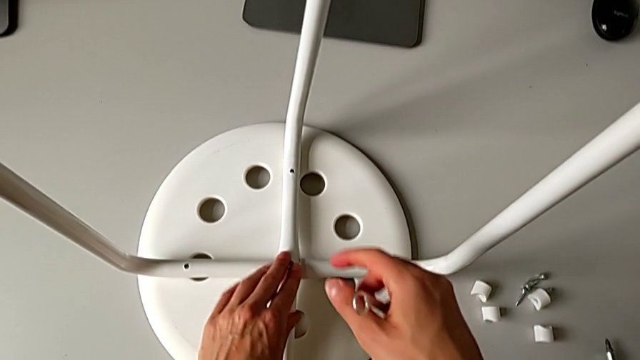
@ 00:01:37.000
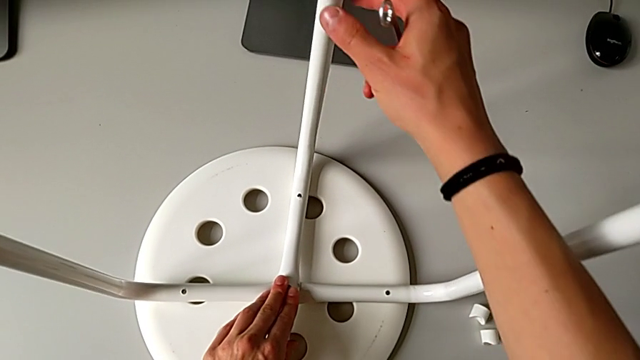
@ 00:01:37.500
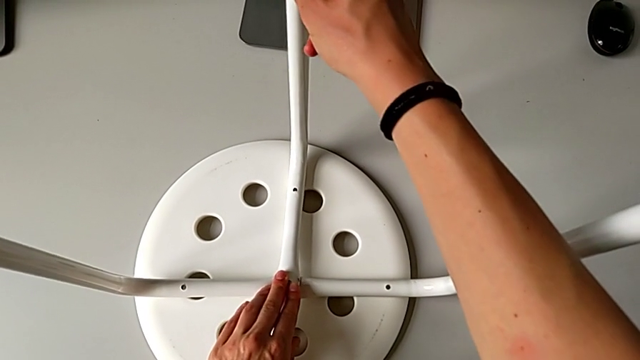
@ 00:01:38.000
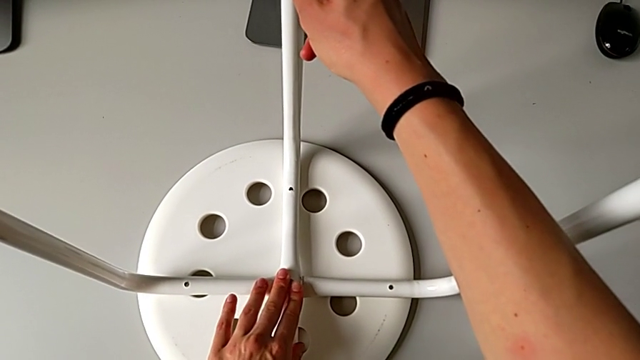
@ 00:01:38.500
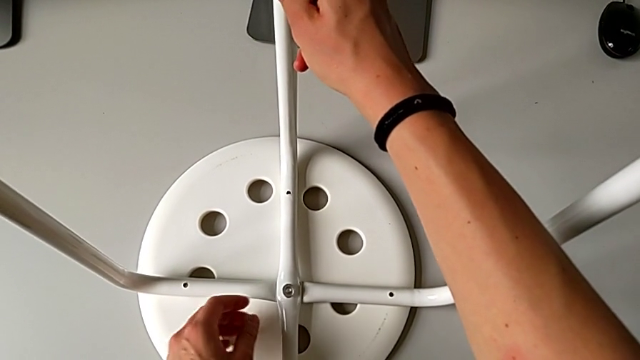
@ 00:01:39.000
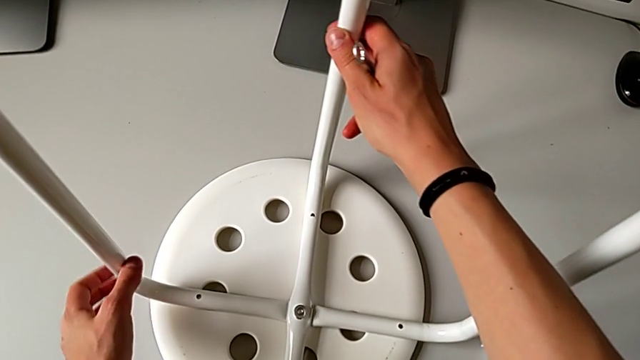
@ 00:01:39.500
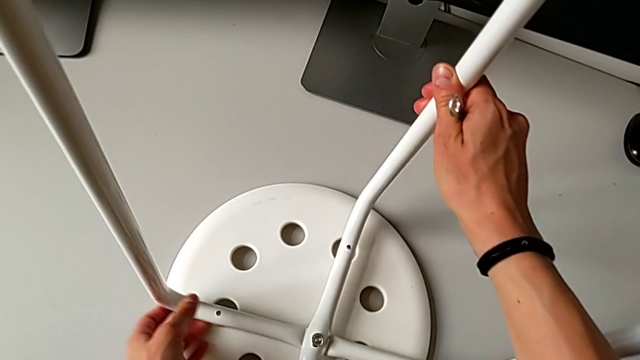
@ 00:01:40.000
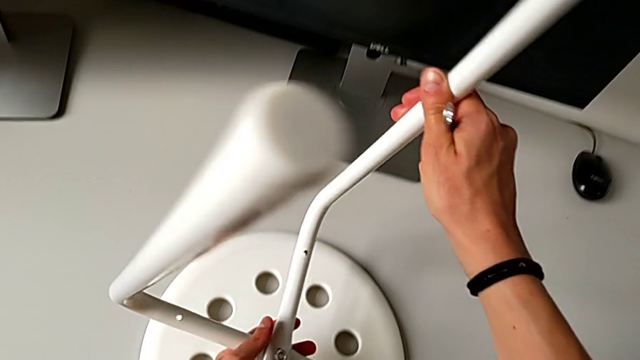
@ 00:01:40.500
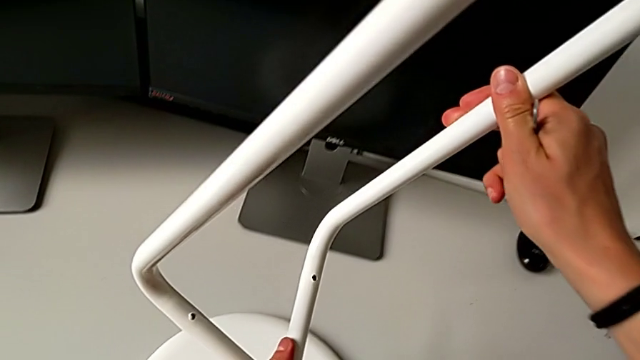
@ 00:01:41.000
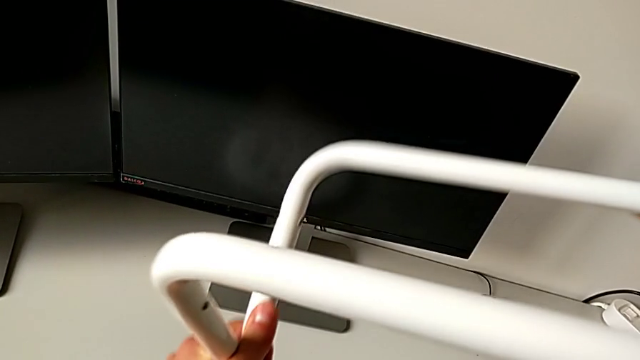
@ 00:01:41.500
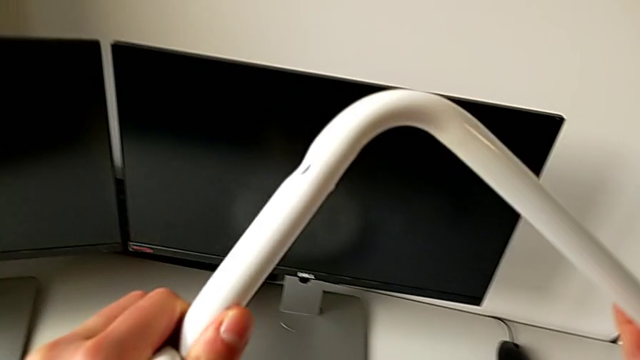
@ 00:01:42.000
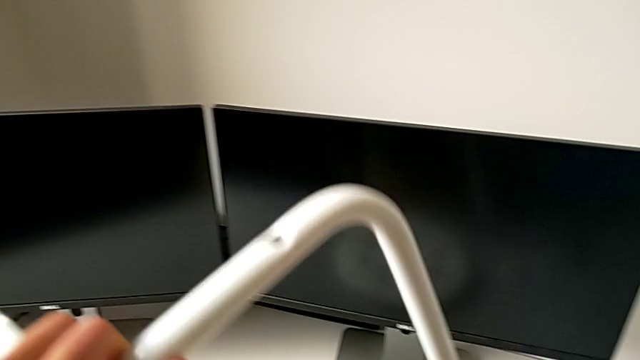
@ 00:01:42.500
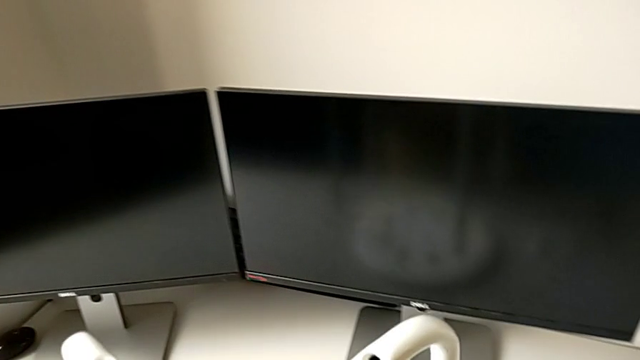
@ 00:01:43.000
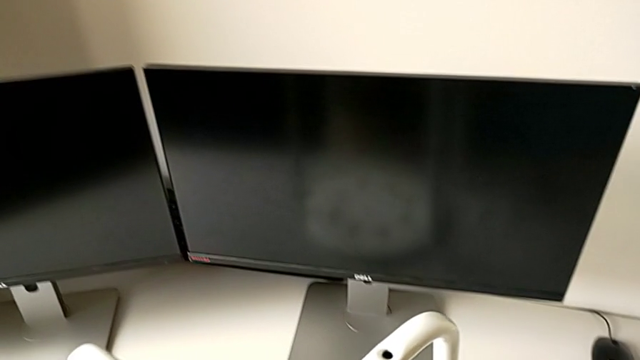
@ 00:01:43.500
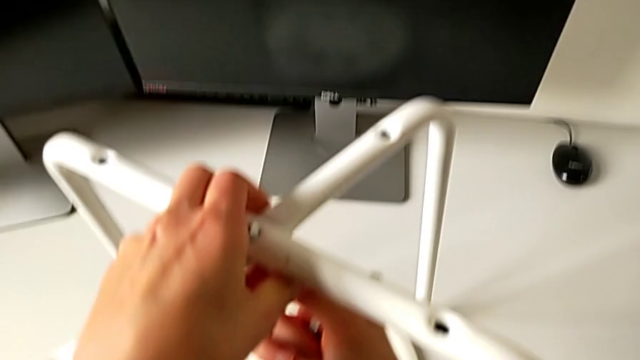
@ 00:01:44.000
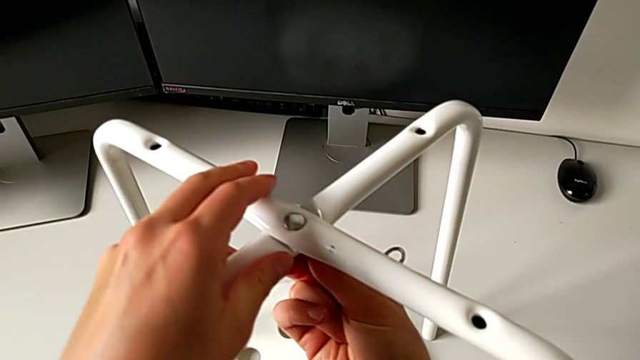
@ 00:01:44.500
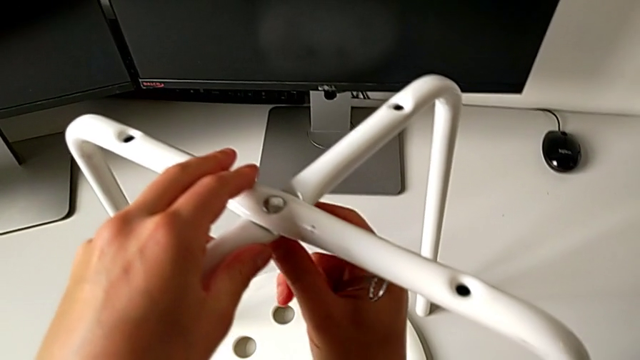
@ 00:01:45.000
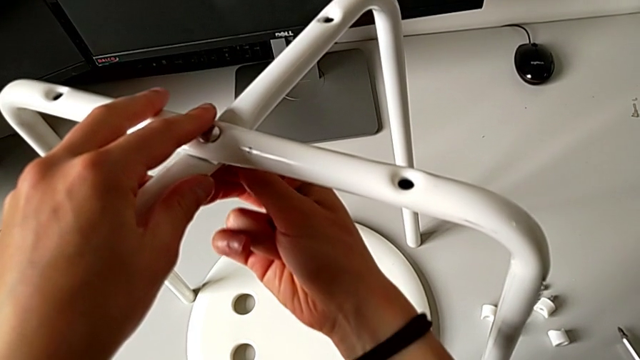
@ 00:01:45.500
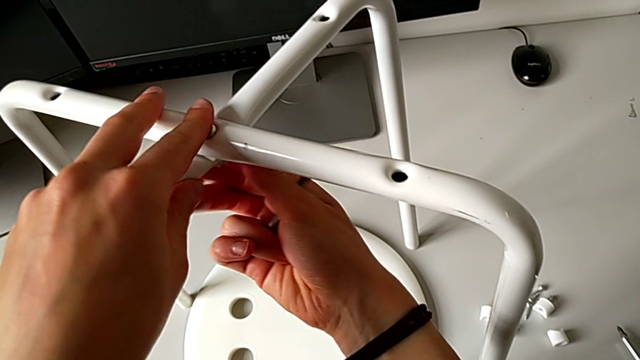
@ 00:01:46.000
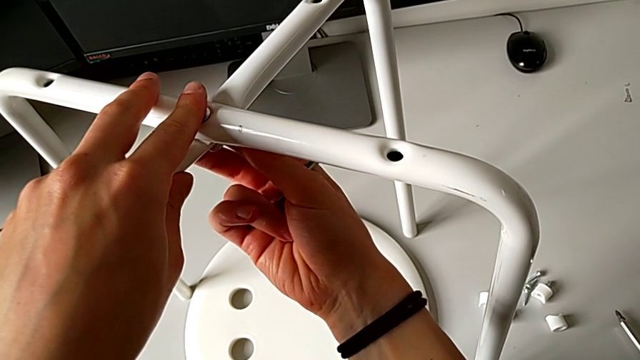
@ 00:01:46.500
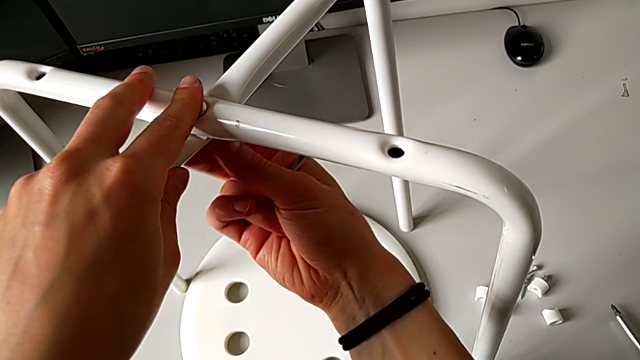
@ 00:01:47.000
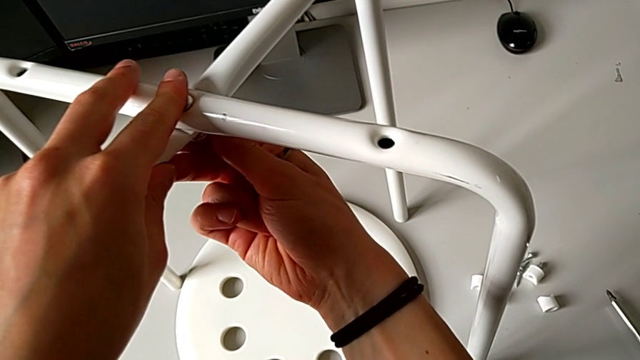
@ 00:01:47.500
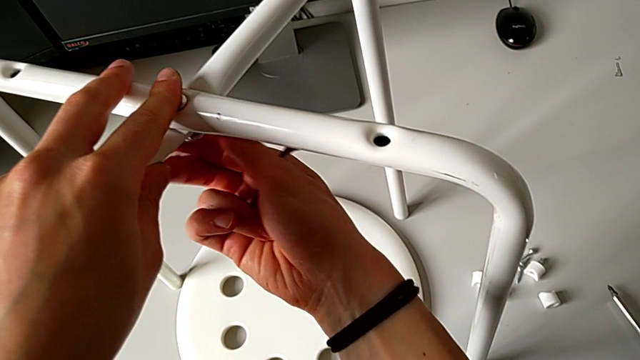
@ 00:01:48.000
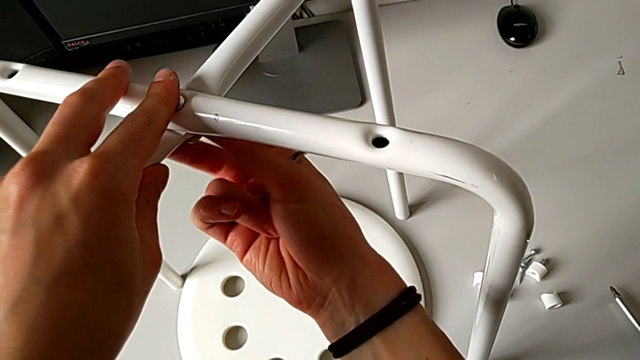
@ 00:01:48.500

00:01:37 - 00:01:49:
The camera wearer is assembling the two legs of the chair. They hold the leg, rotate it and unscrew the hex nut.

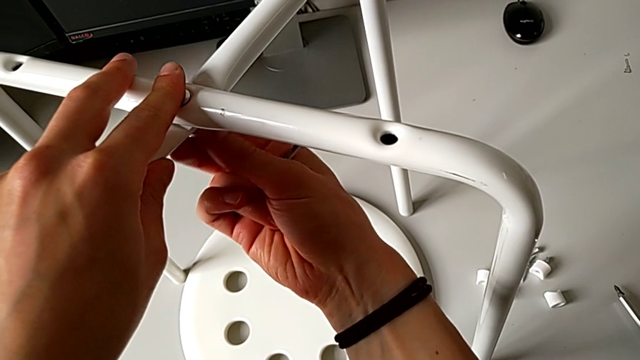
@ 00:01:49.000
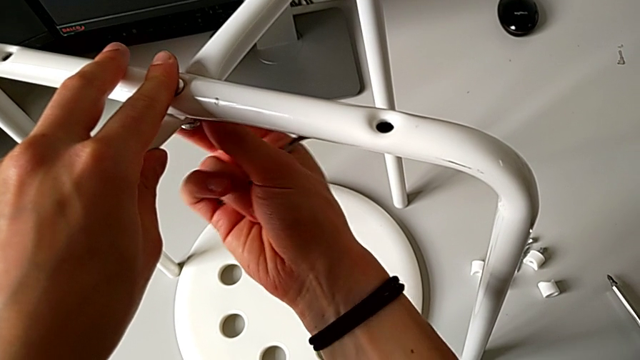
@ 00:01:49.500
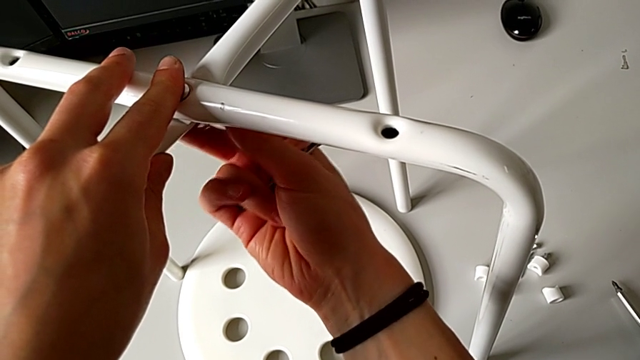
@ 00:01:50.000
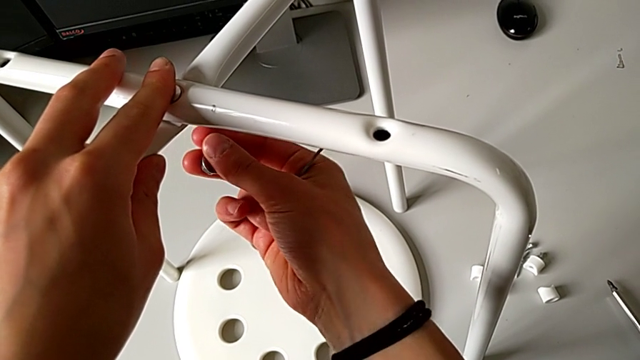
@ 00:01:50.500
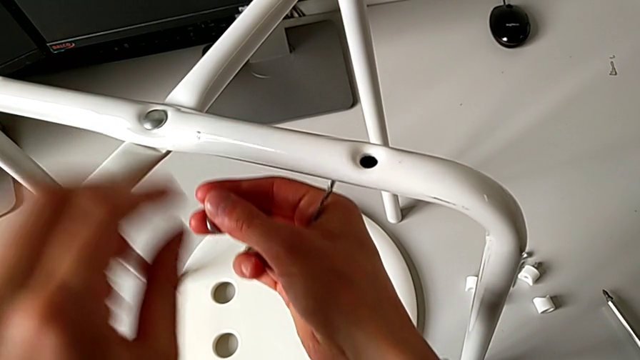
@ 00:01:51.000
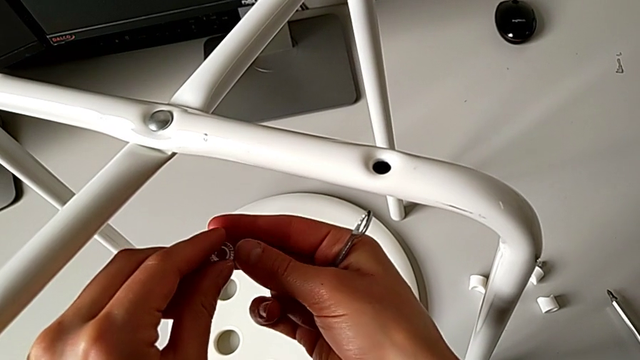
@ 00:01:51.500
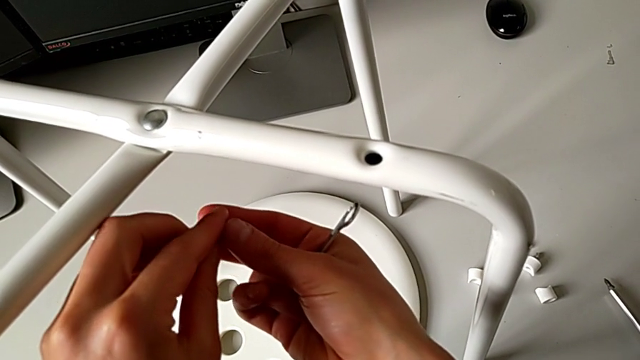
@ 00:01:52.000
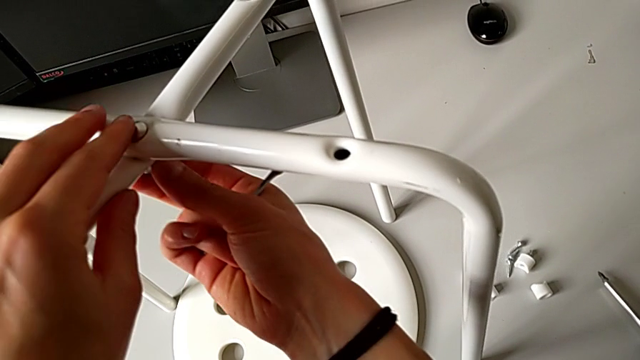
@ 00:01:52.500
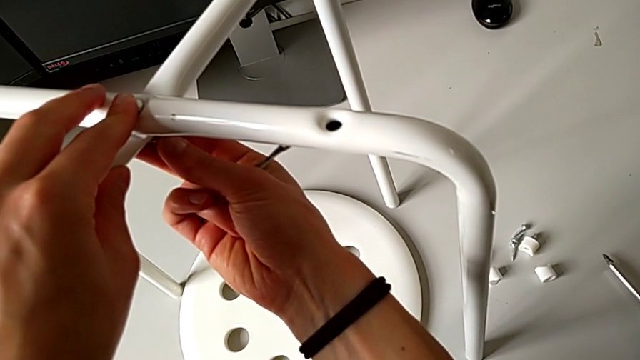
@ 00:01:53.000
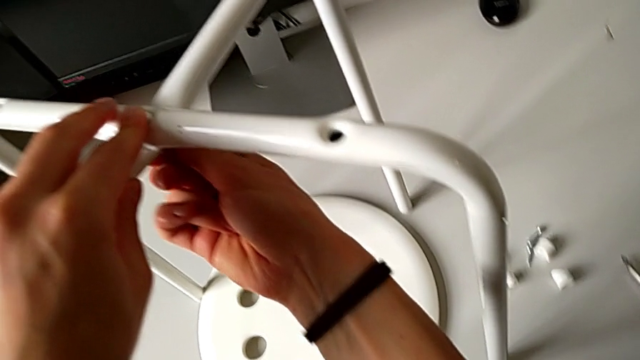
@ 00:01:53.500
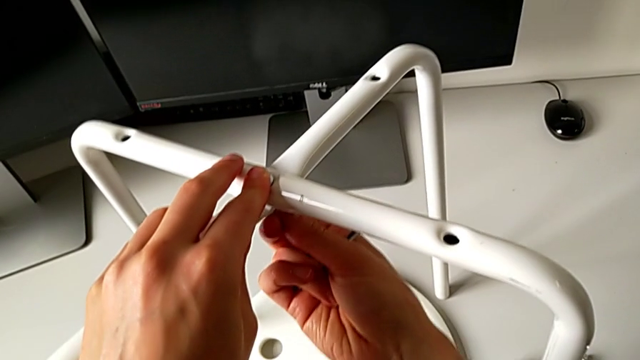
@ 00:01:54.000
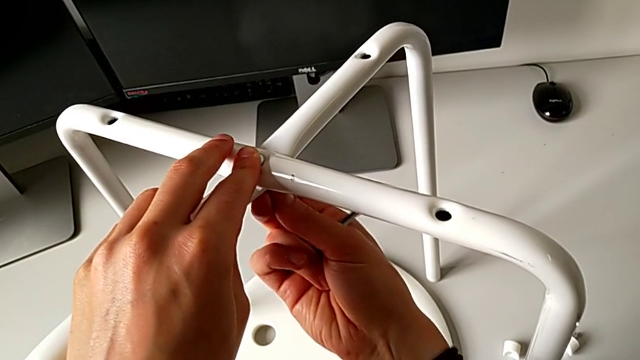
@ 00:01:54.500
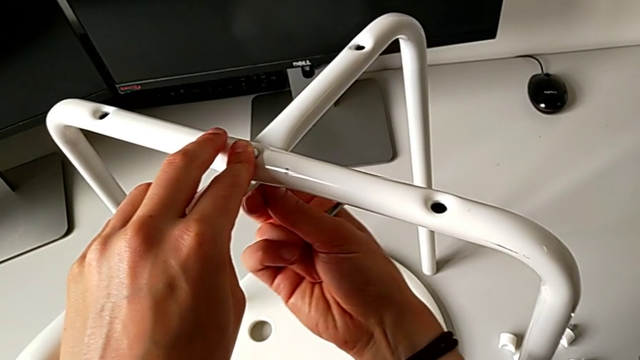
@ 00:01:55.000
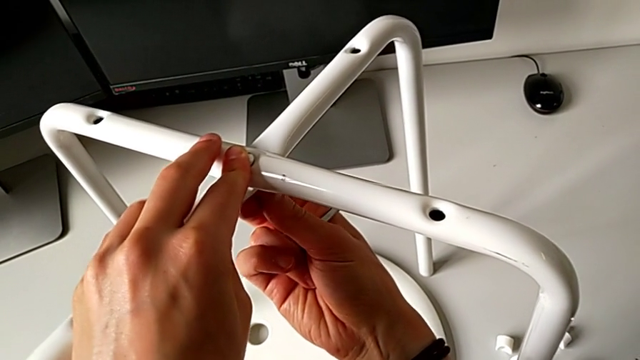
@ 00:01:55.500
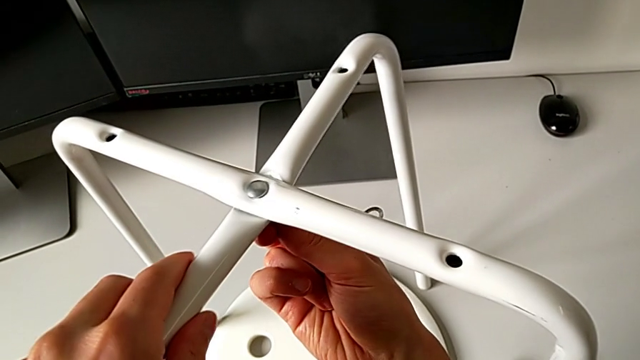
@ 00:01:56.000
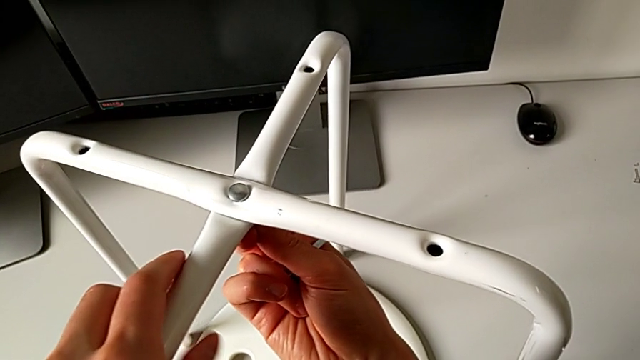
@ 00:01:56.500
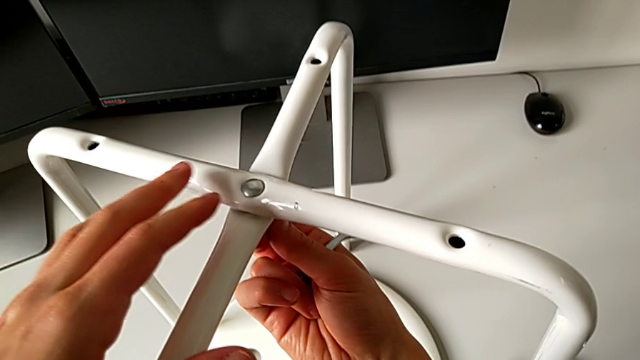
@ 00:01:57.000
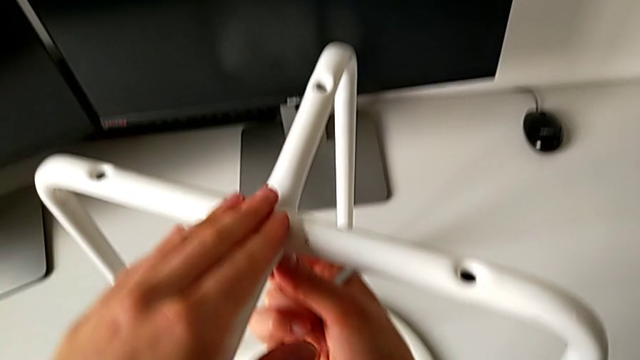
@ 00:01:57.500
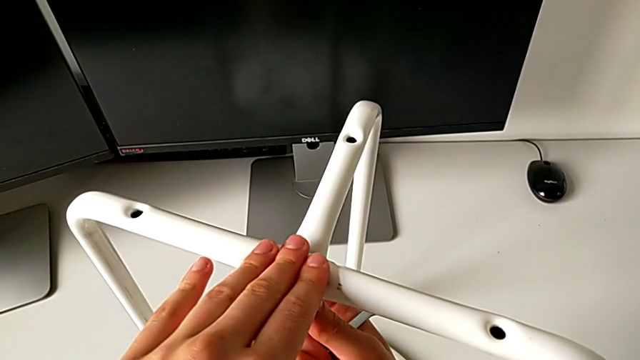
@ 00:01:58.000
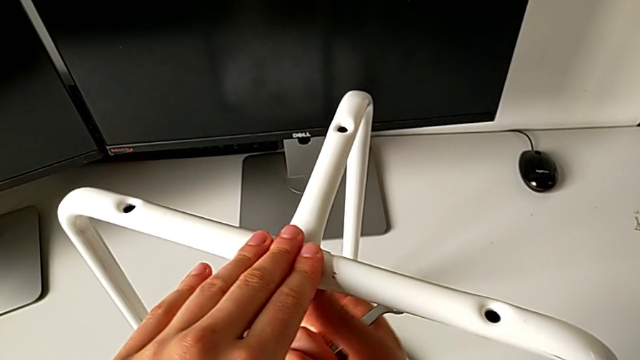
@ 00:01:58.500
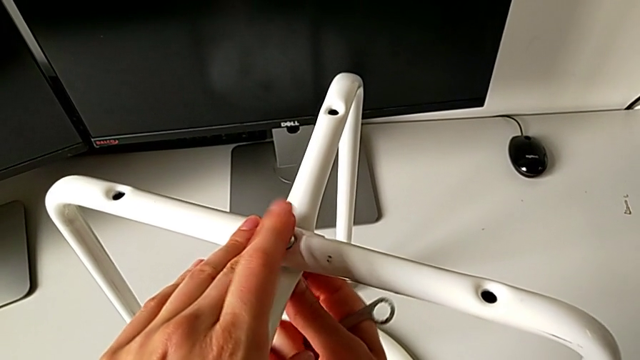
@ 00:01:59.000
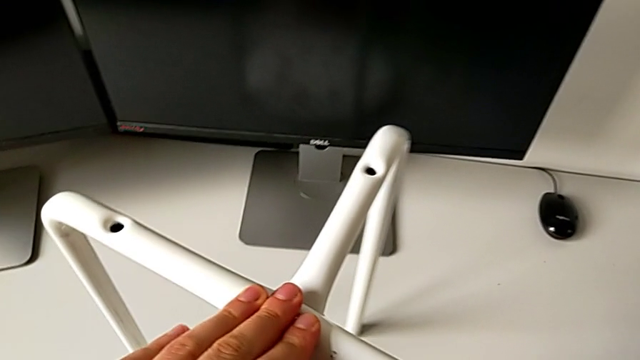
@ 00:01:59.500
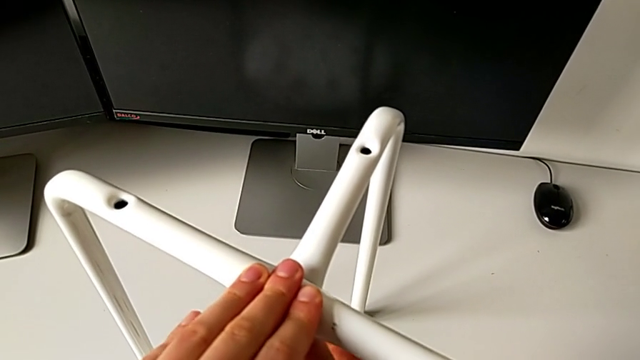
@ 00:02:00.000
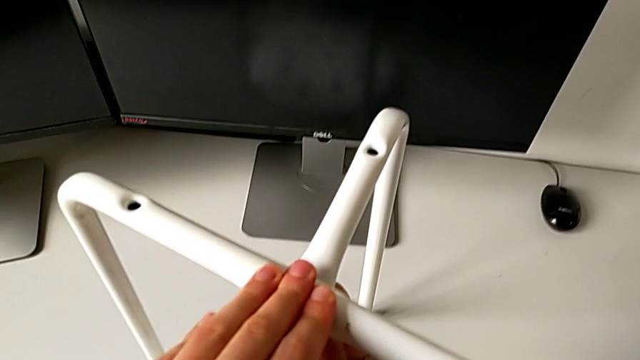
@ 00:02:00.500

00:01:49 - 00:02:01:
The camera wearer is assembling the two legs of the chair. They disassemble the hex nut, insert it and begin to screw it.
